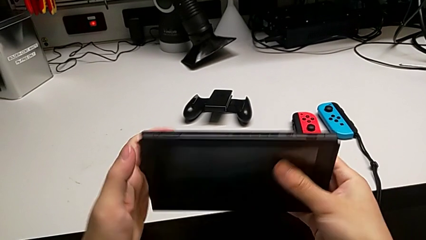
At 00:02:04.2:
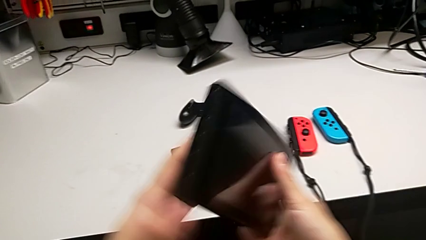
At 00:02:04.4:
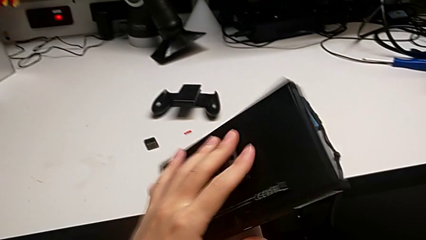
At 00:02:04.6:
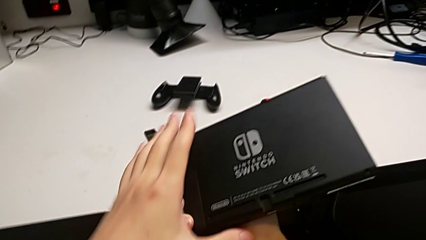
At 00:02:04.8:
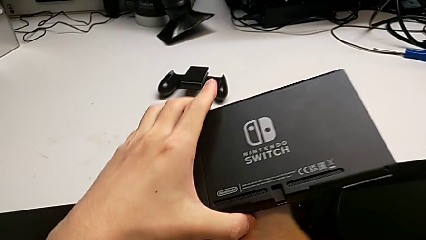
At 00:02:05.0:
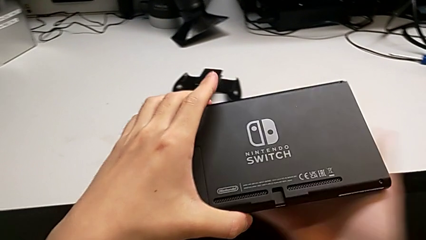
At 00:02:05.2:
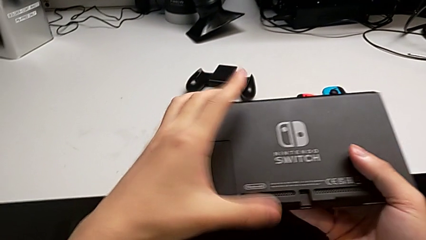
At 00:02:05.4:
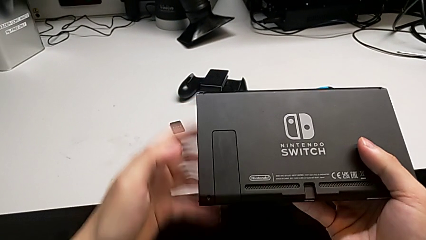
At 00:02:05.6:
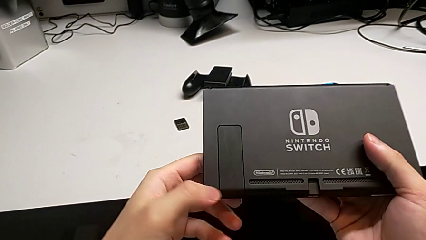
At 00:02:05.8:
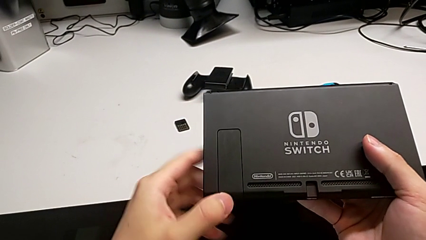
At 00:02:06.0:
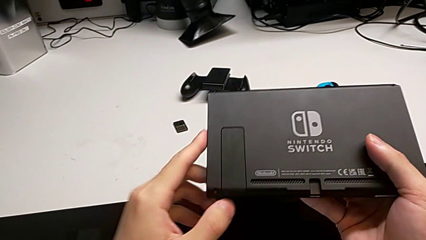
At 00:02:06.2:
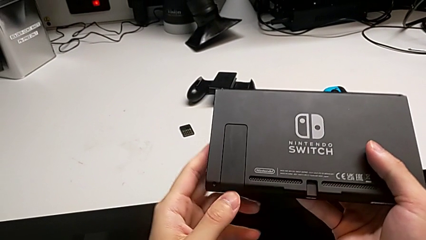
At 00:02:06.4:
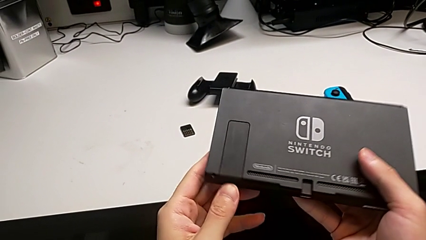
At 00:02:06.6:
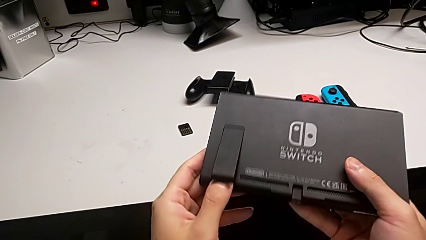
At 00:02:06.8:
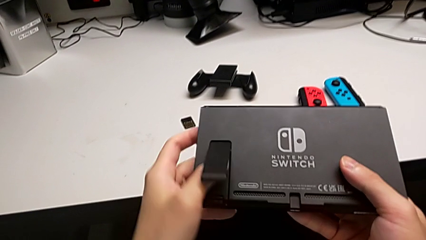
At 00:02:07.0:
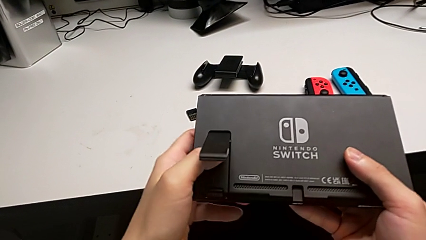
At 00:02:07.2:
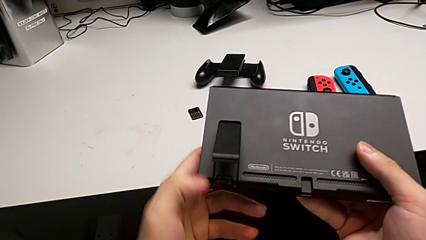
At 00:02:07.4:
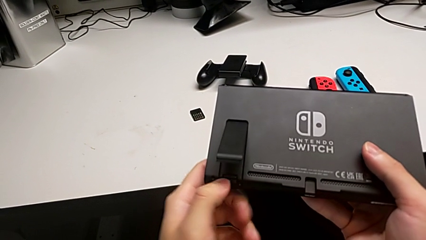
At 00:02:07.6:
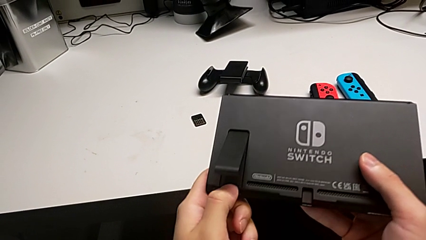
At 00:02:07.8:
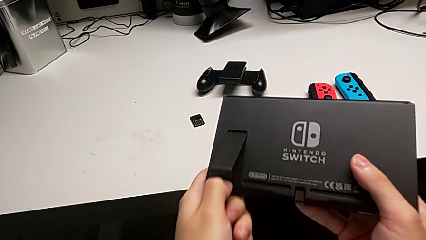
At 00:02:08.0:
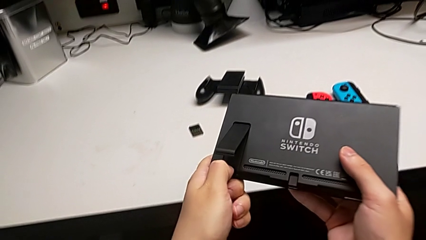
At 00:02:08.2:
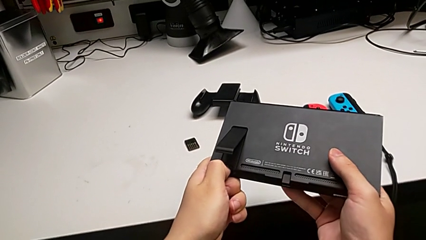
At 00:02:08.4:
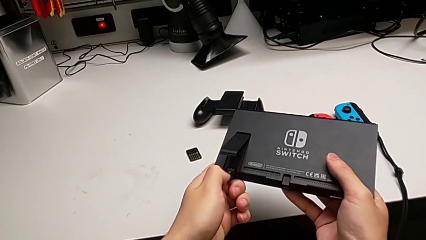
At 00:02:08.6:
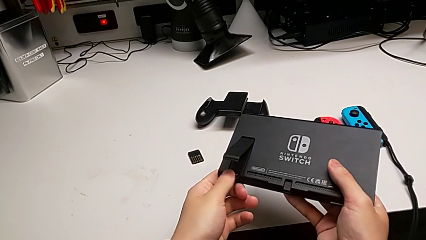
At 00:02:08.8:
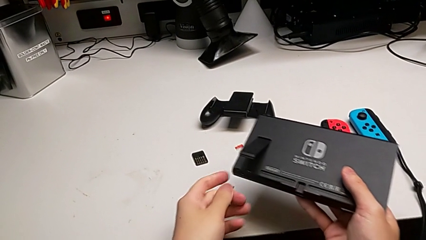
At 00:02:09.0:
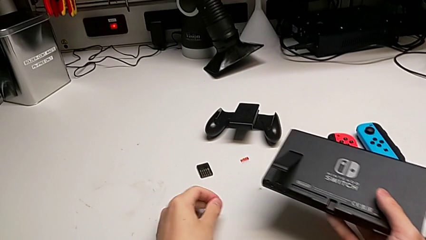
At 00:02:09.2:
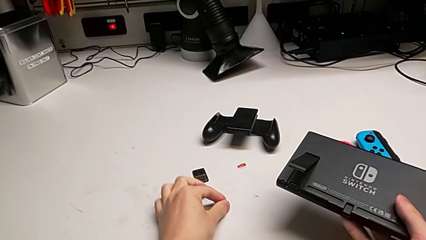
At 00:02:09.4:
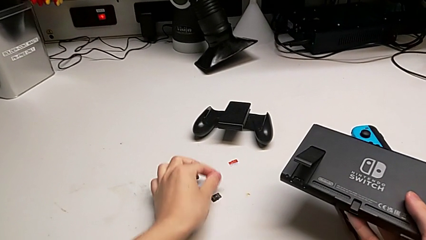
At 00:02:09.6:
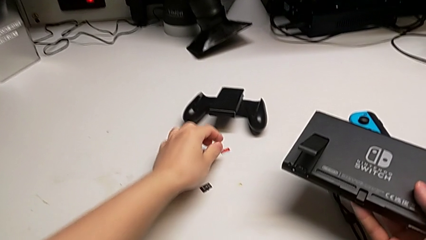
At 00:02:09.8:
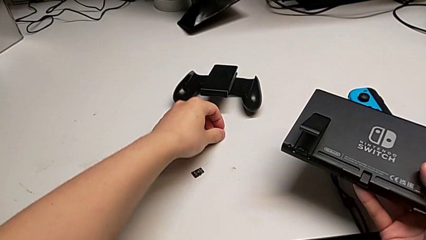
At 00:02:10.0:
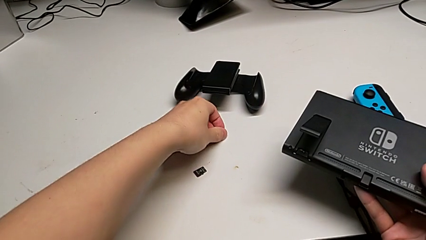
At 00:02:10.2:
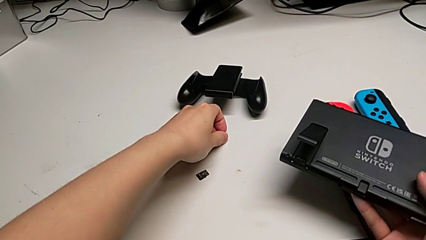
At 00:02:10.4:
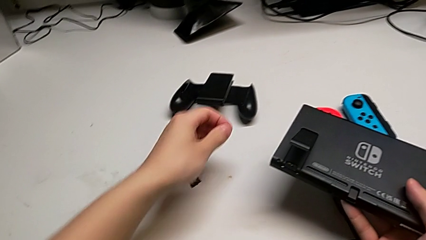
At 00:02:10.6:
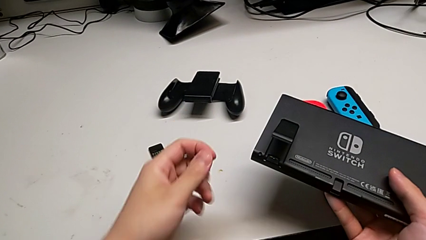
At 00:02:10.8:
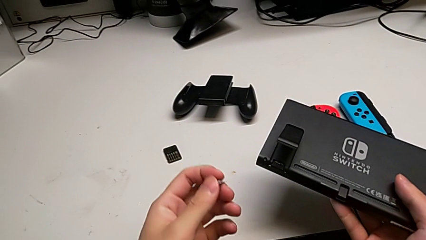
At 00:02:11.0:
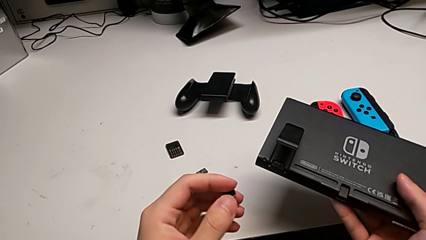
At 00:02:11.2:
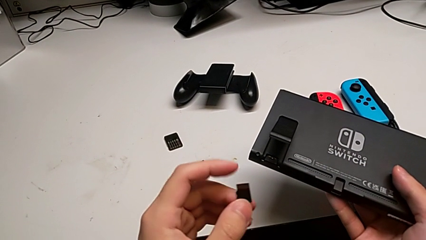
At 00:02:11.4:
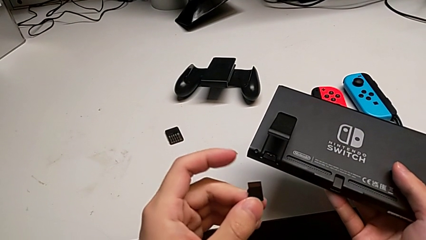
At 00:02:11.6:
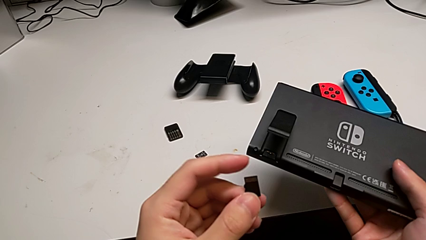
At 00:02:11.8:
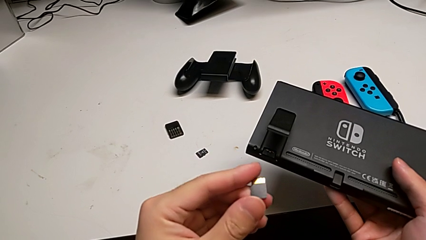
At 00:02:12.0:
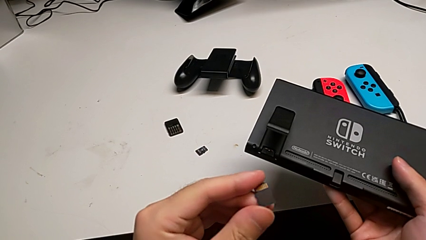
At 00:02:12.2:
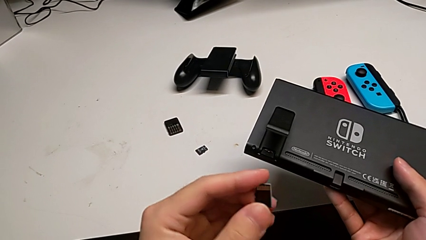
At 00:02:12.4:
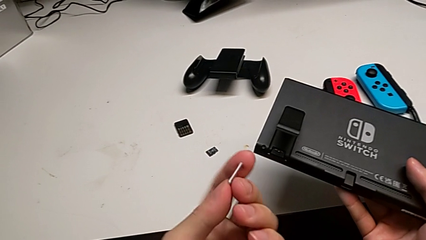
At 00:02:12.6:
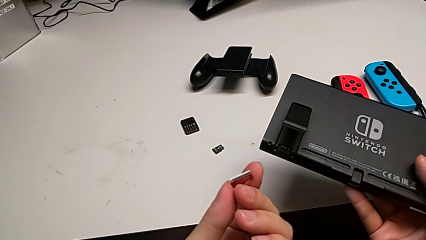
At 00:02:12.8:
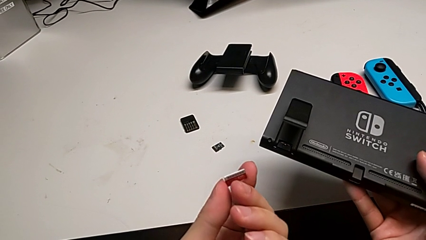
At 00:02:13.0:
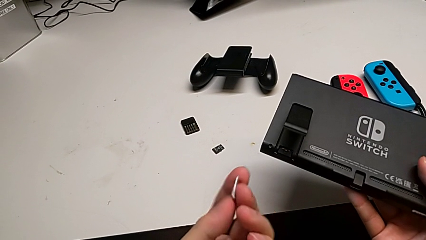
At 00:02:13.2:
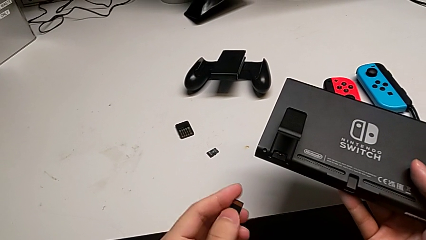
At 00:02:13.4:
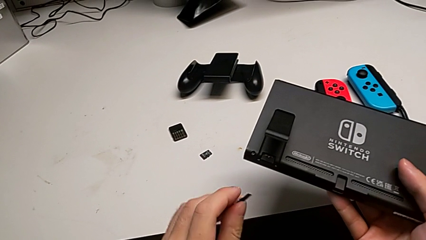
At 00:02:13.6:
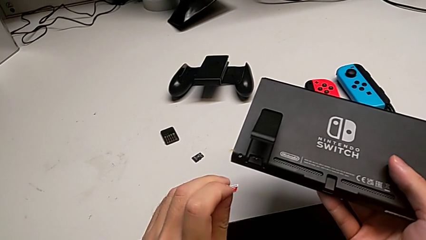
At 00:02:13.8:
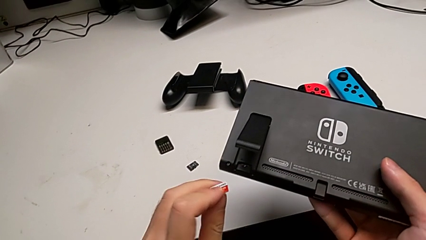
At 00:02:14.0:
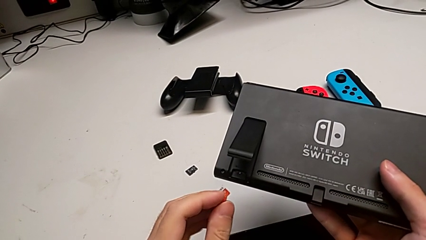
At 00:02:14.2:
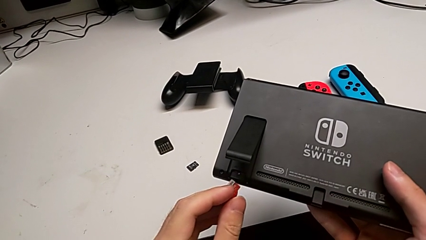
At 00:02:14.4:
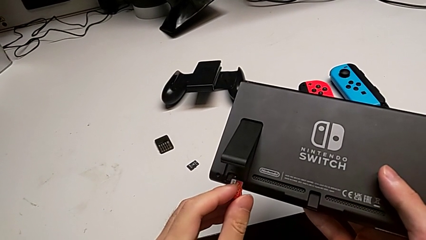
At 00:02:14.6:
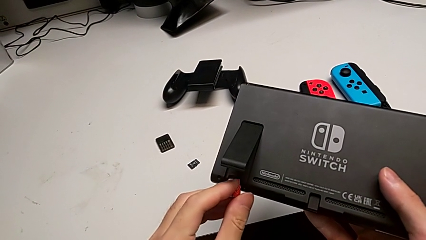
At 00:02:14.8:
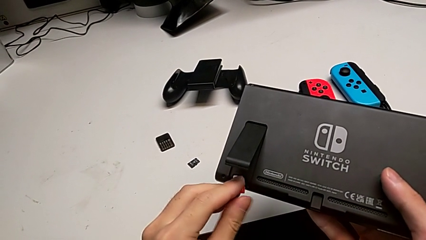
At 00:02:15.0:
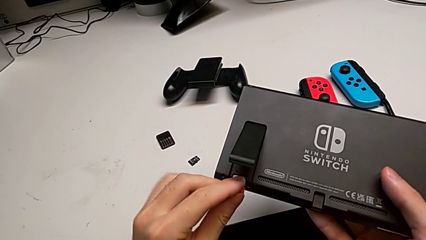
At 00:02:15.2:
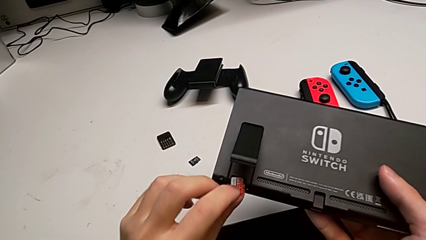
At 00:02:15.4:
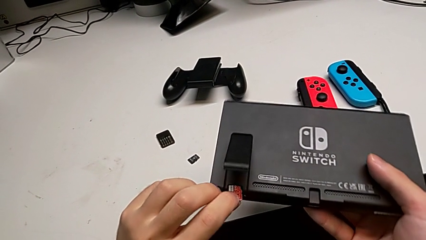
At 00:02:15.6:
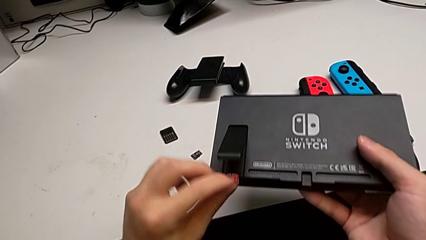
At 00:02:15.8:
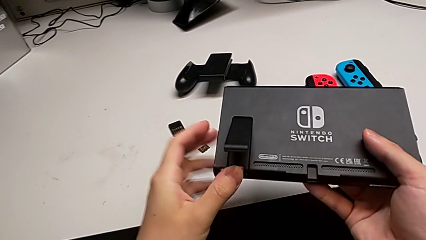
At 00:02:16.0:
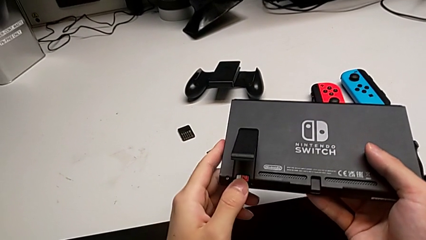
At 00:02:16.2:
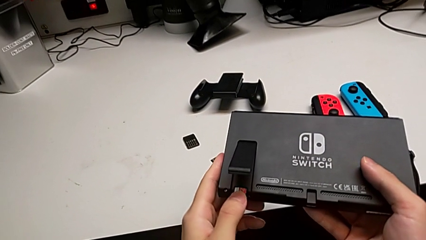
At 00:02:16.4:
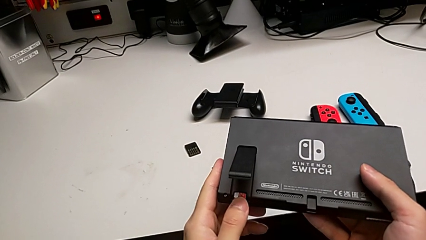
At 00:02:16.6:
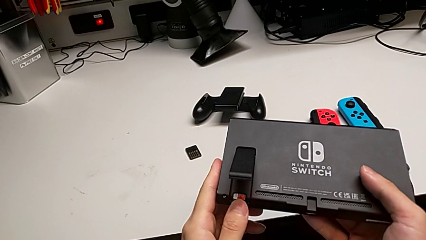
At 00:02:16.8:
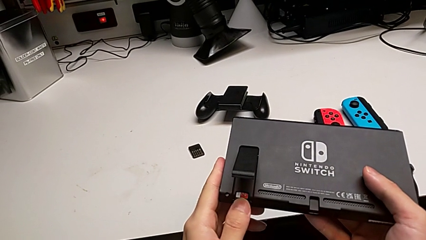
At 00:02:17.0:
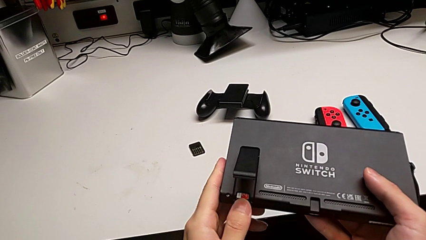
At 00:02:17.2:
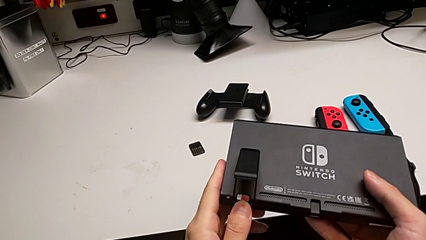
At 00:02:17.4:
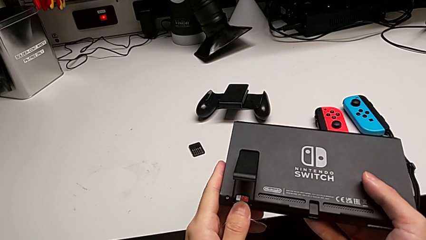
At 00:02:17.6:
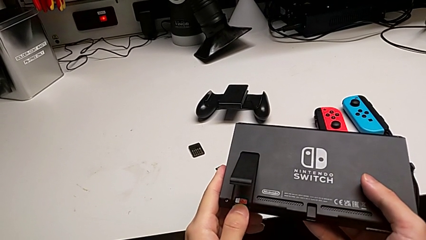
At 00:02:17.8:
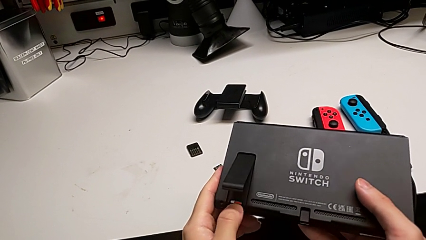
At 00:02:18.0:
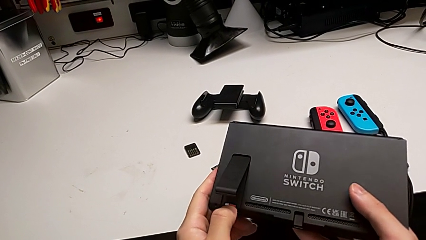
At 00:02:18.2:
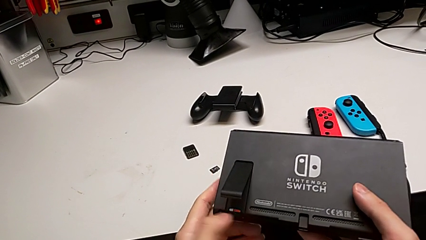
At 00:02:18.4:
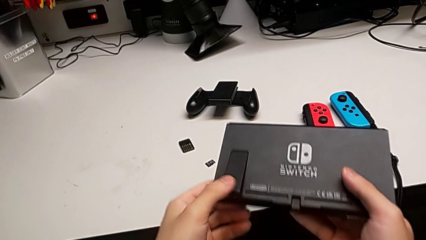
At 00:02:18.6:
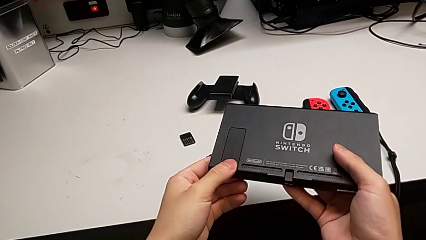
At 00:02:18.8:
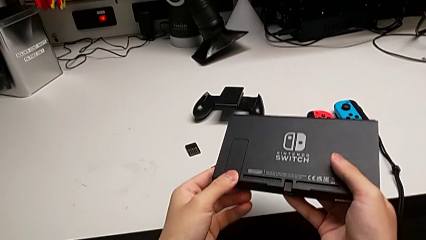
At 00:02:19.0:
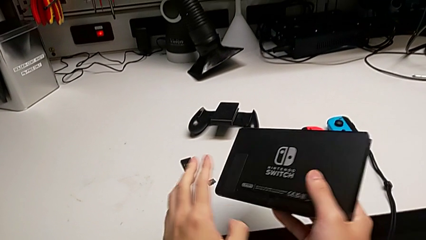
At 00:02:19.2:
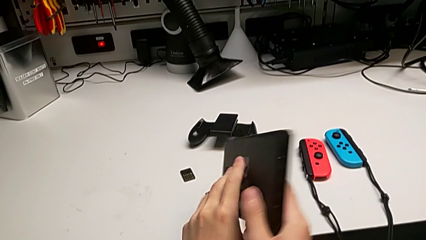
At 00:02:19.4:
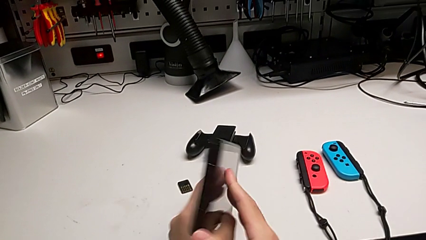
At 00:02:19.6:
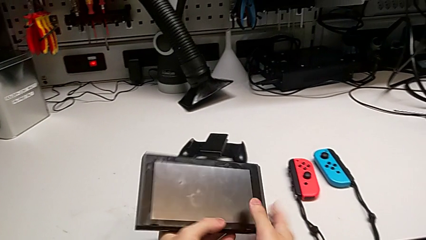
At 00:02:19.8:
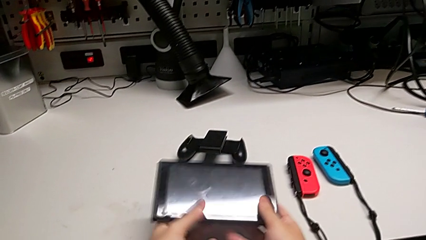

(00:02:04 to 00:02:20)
The camera wearer is changing the SD card. They flip the Nintendo Switch, withdraw the old SD card, place it, grab the new SD card, inspect it, insert it and close the kickstand.
